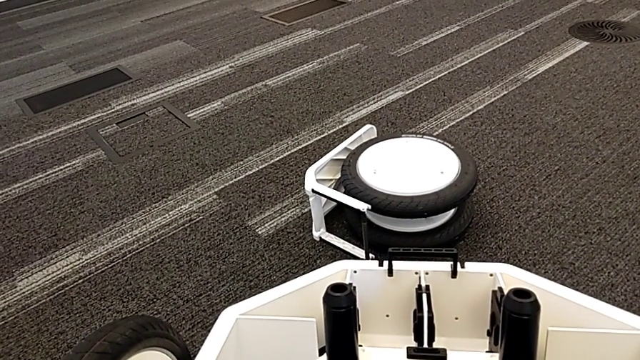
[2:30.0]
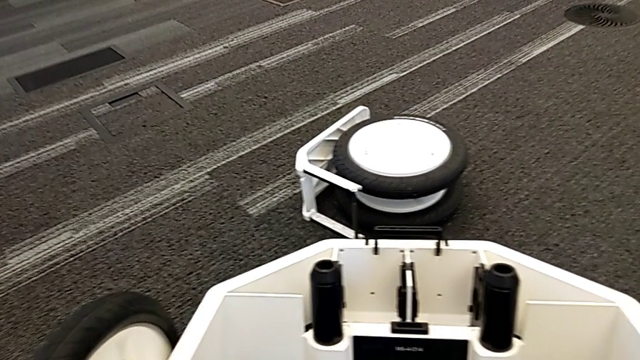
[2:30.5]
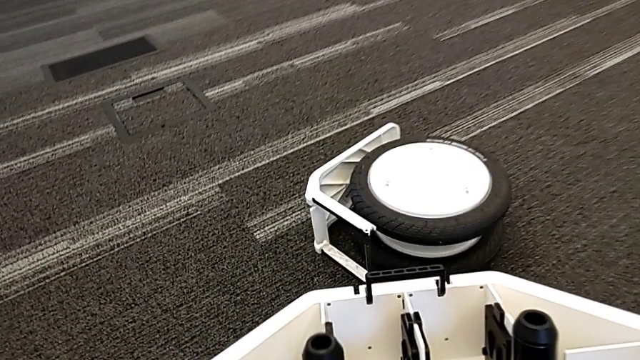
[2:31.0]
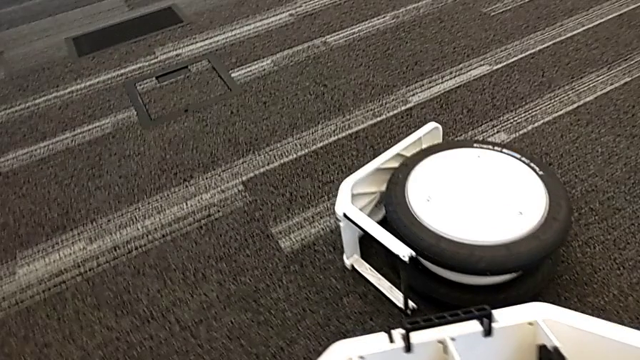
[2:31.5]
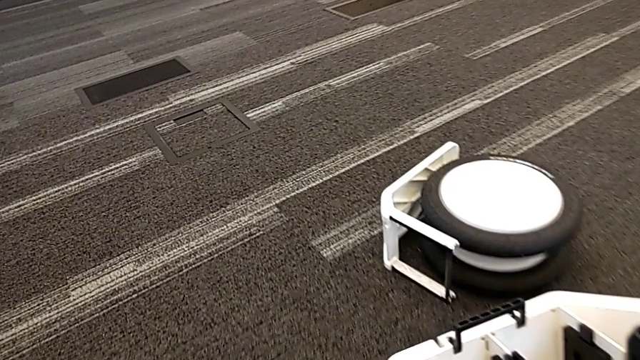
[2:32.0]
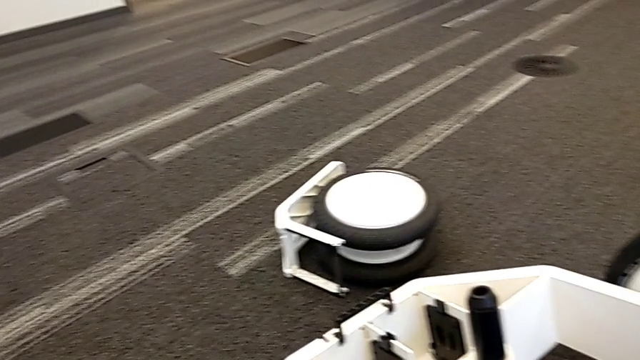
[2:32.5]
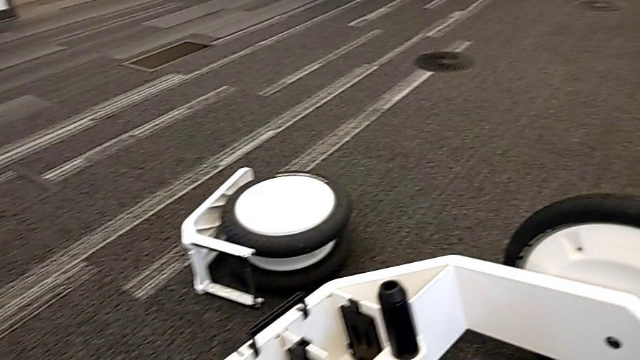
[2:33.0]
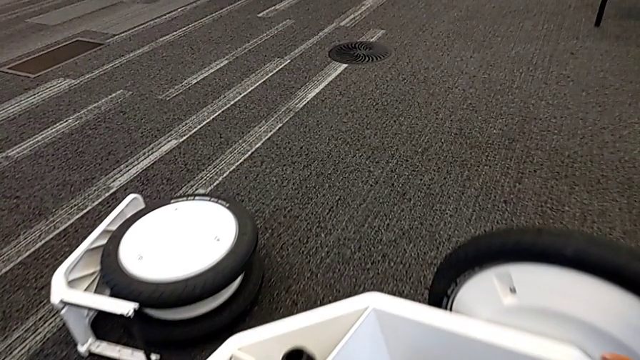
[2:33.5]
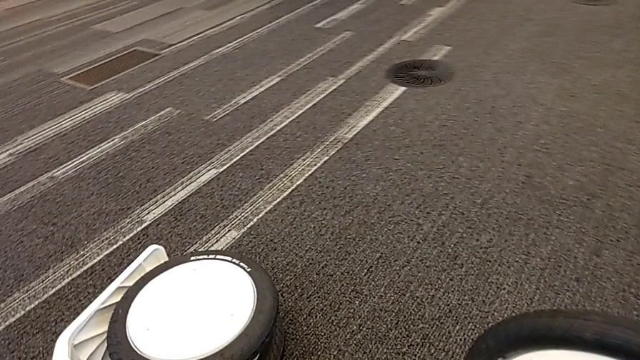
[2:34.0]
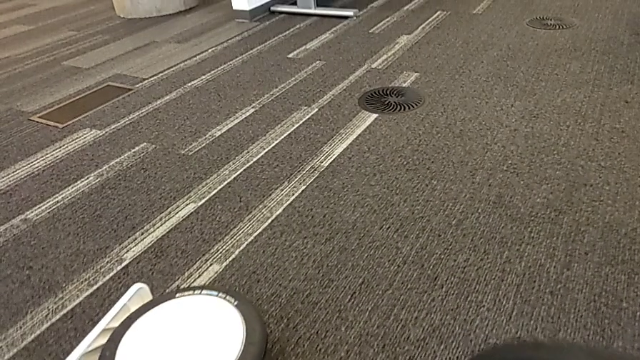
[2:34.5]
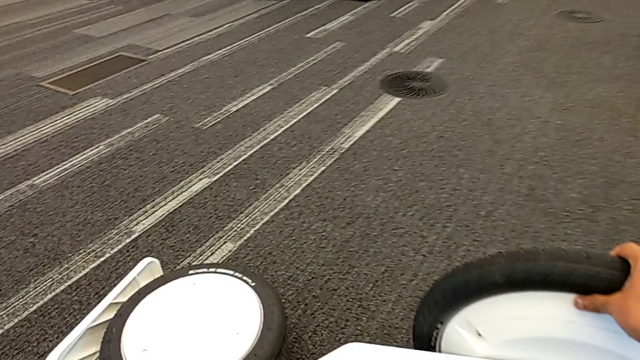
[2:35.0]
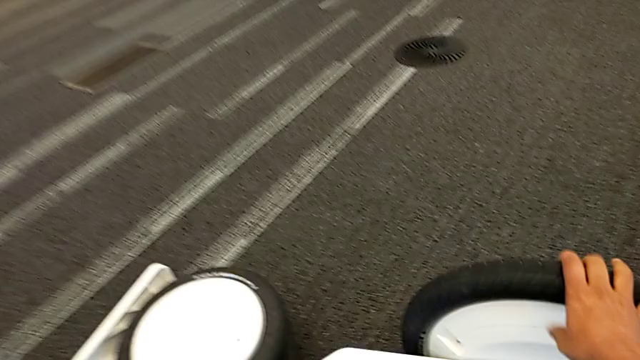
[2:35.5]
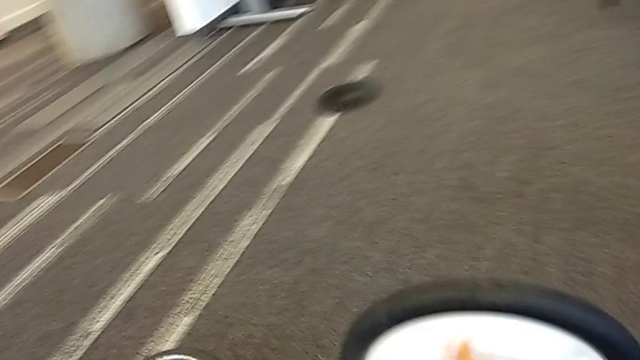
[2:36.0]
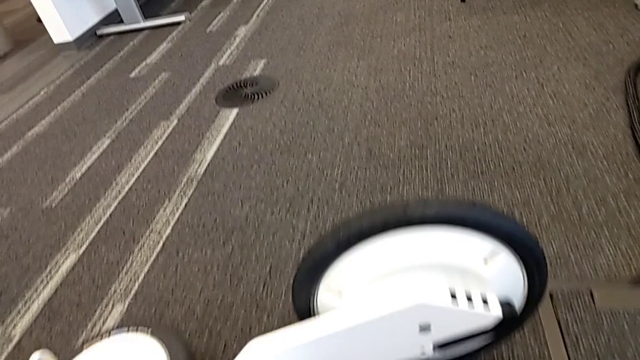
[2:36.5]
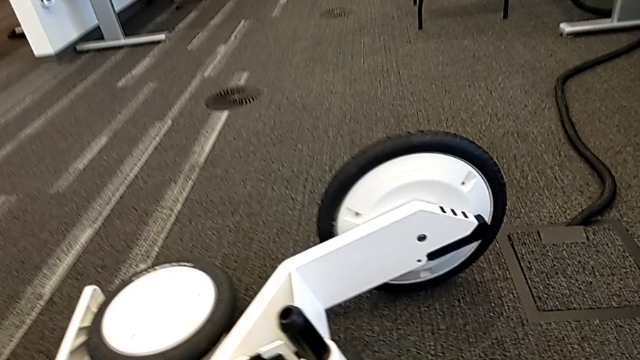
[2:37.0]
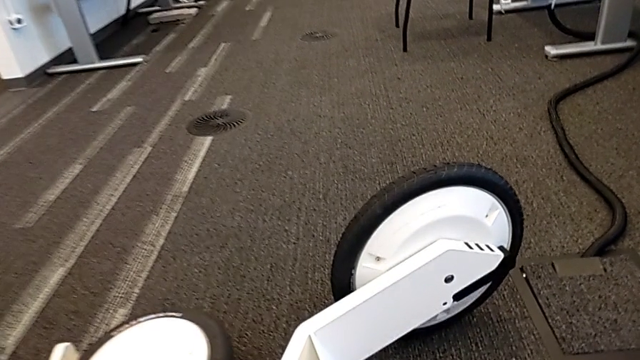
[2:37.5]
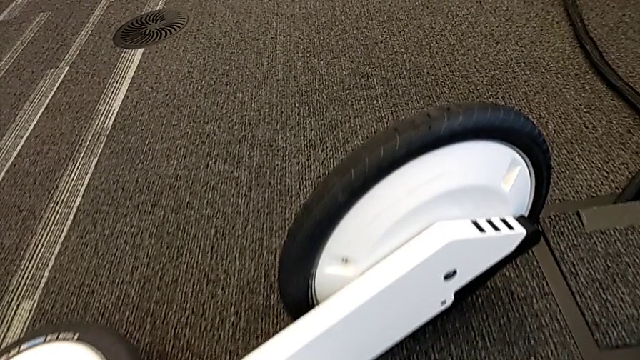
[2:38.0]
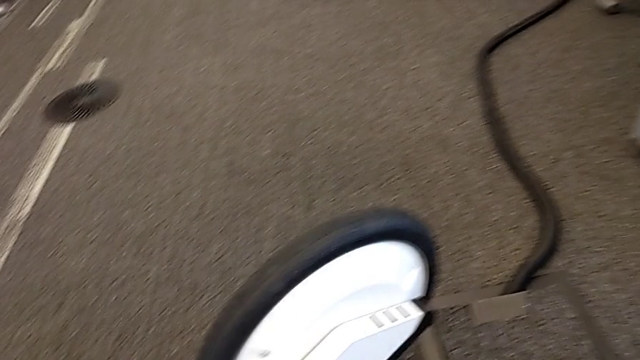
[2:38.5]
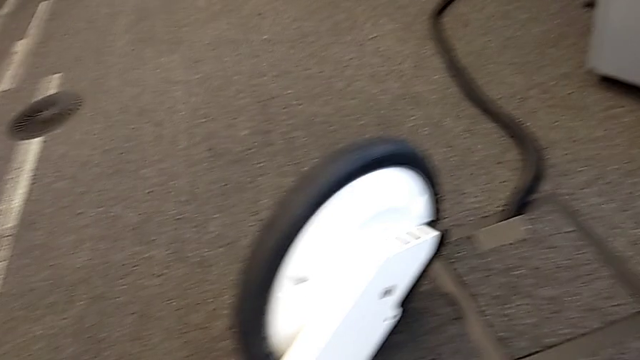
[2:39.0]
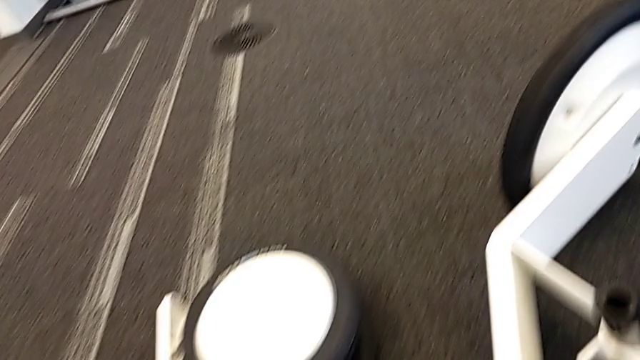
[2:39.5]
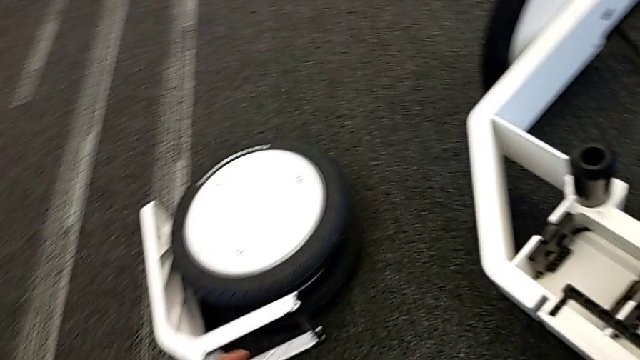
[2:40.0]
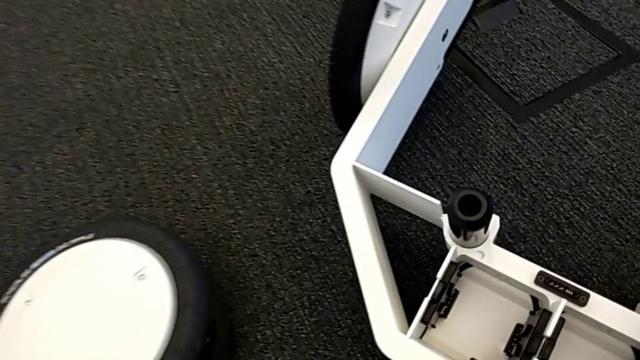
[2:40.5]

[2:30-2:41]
The camera wearer is assembling the wheels with the wheel unit. They turn the wheel, rotate it and pull it.

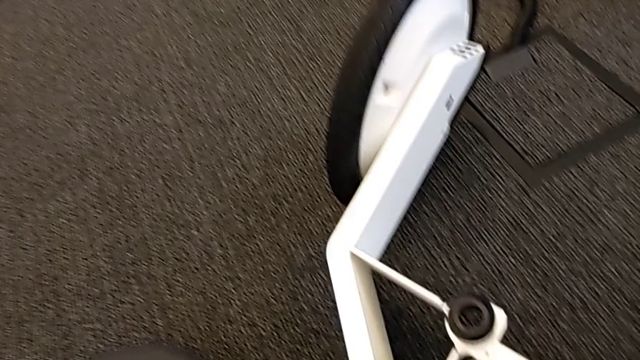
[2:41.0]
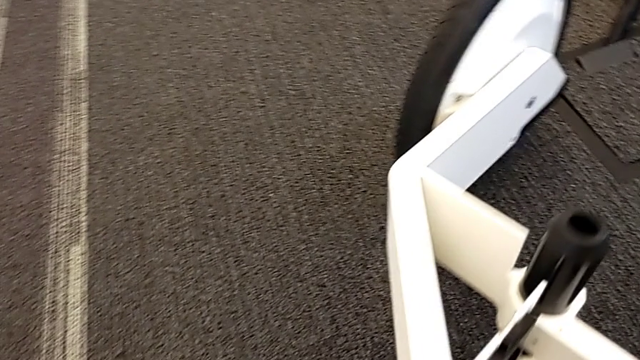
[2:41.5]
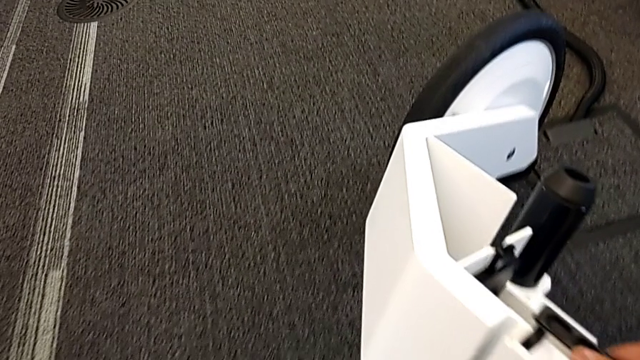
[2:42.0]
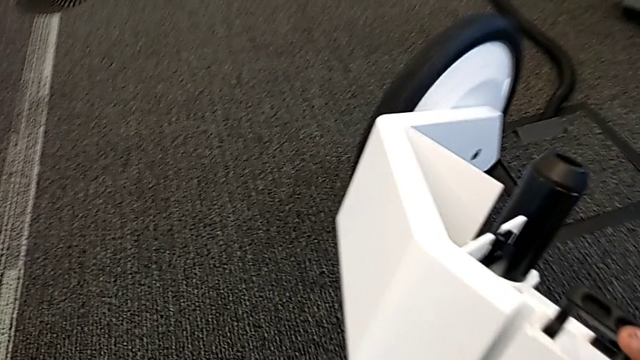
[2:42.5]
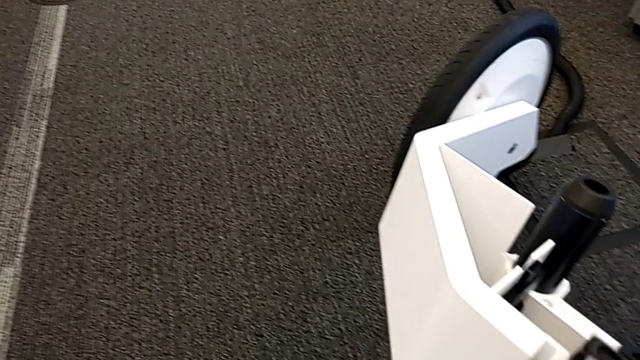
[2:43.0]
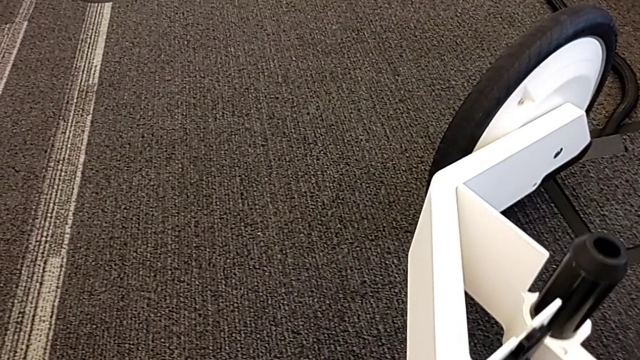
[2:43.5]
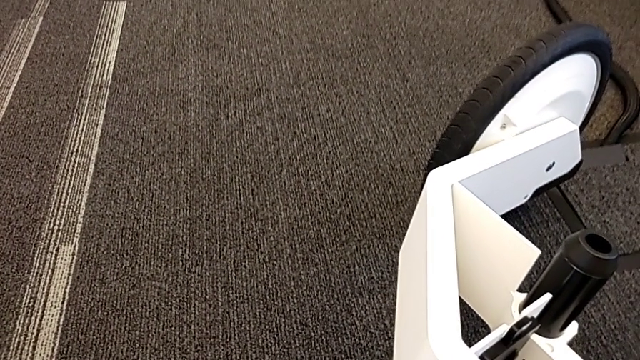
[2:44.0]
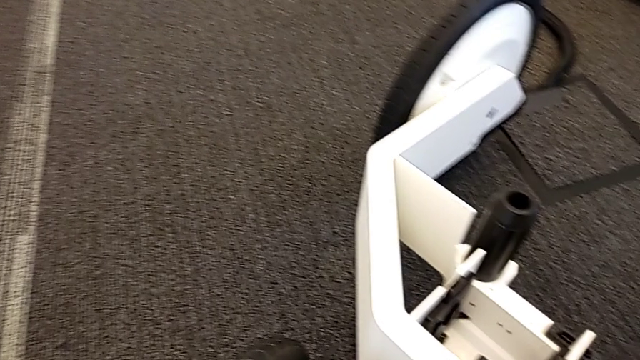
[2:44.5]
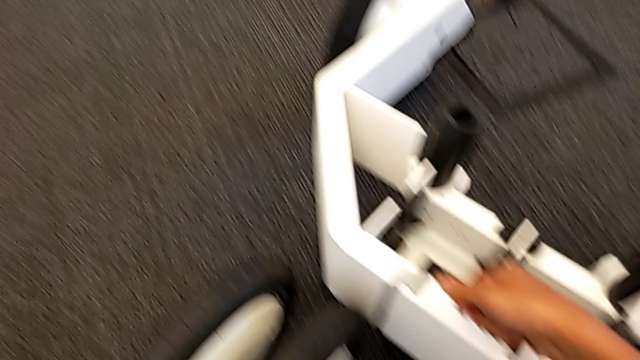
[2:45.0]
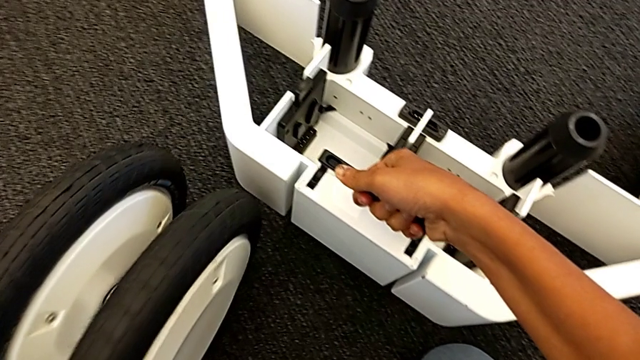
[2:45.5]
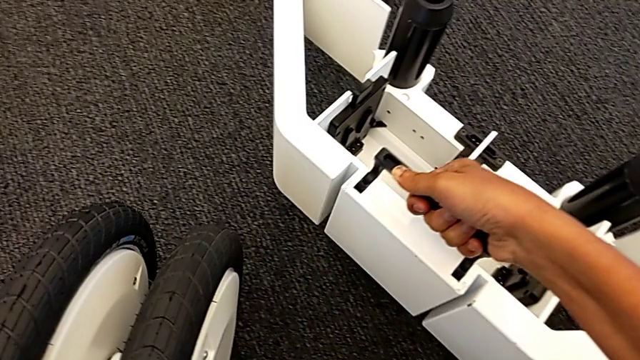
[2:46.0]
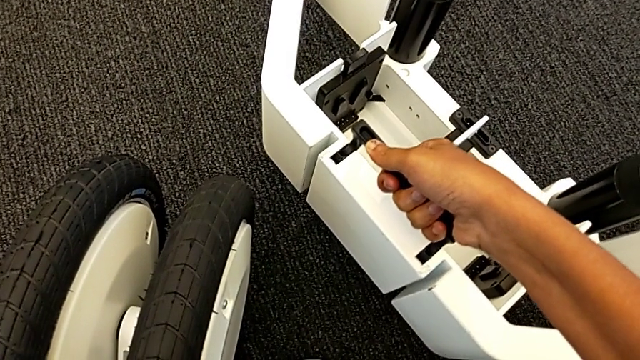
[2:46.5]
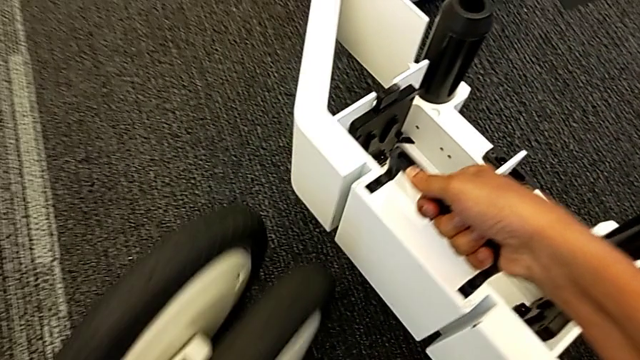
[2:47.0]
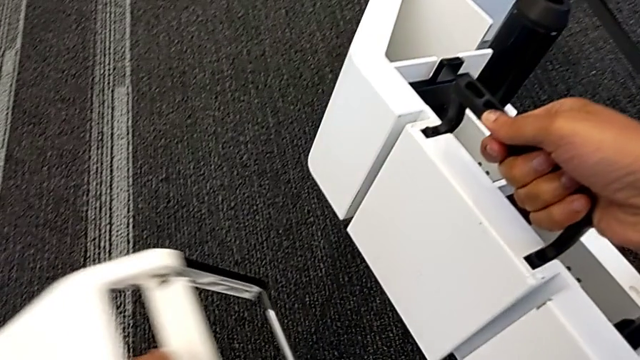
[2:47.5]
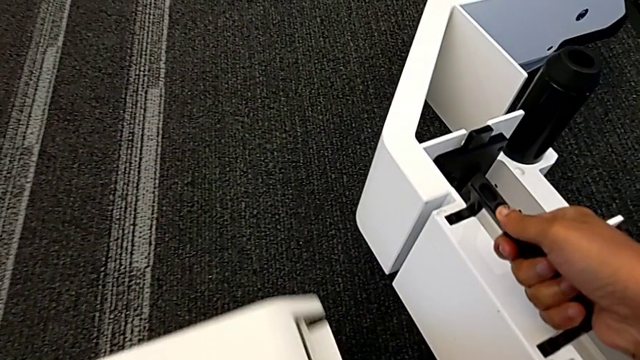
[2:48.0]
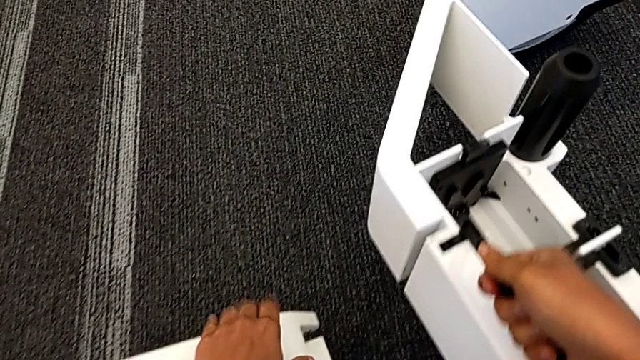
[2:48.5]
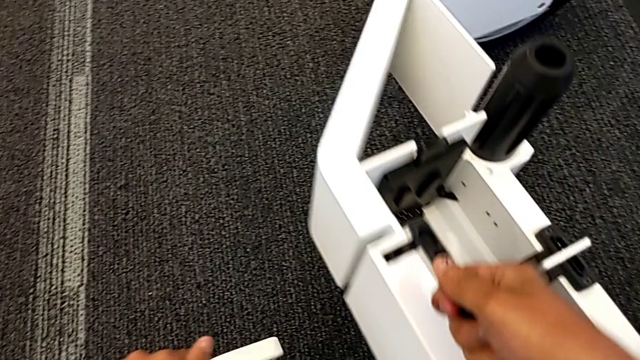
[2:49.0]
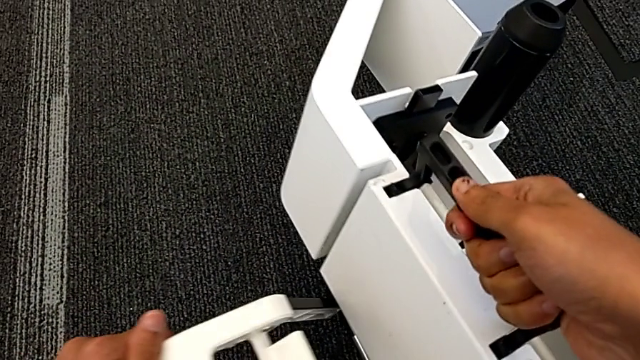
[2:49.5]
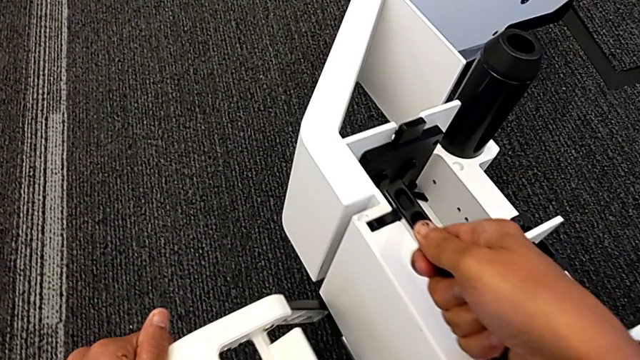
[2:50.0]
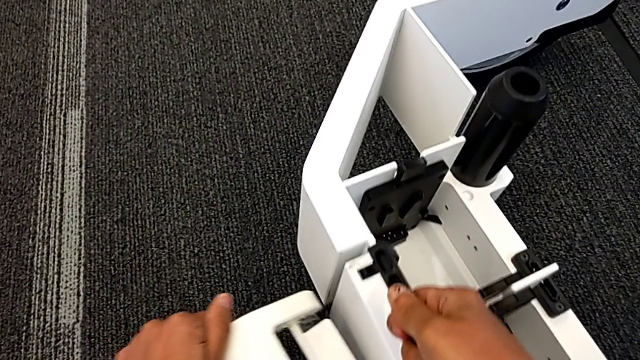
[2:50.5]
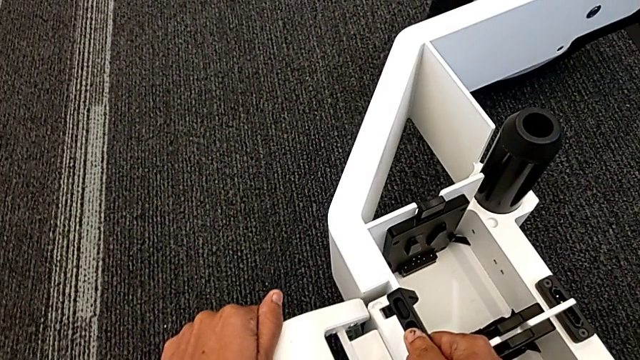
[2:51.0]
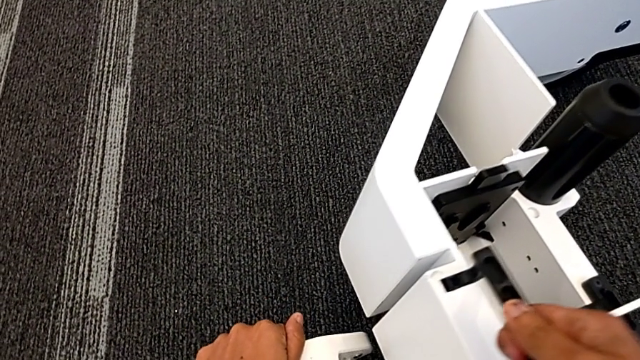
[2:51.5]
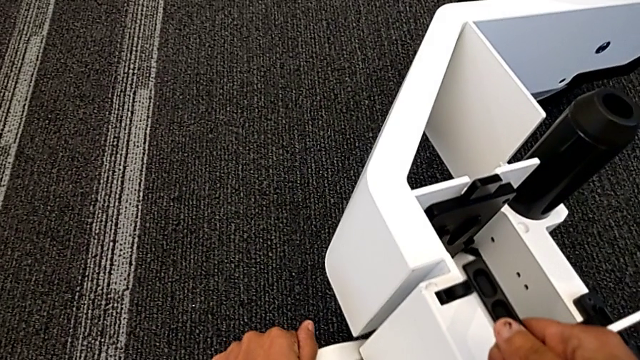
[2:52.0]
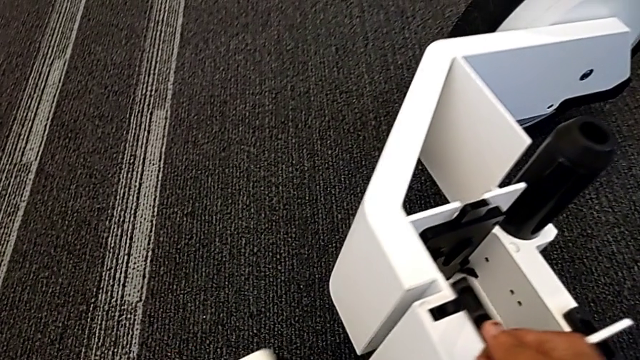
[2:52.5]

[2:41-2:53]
The camera wearer is assembling the wheels with the wheel unit. They lift the wheel, lift the third wheel, lift the wheel and place the third wheel.
